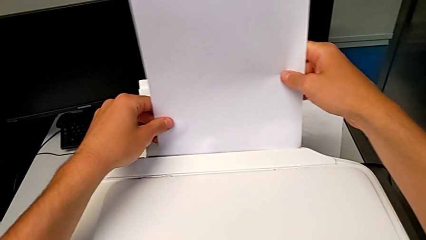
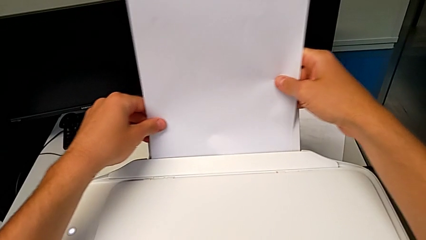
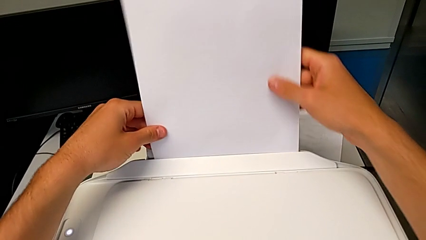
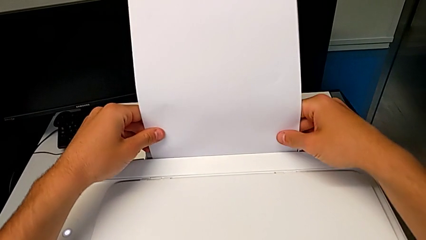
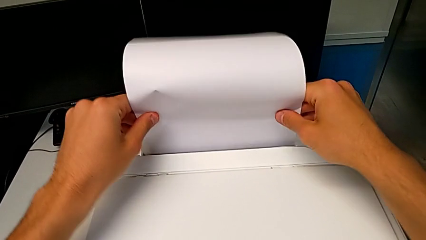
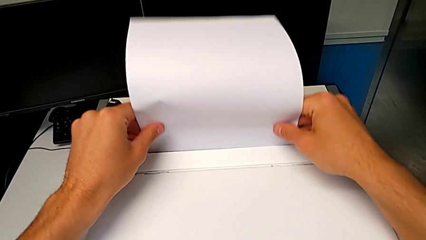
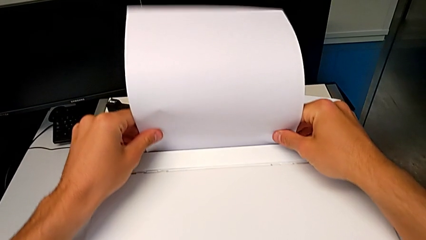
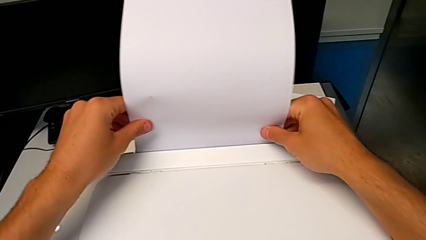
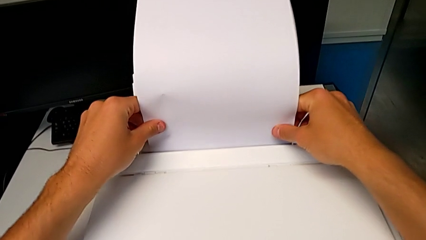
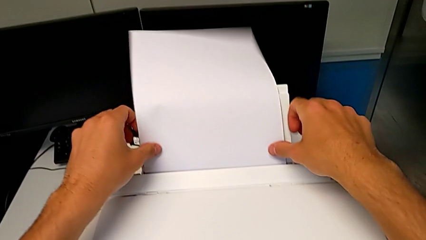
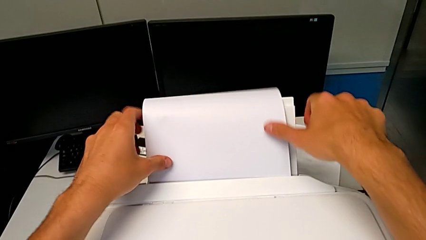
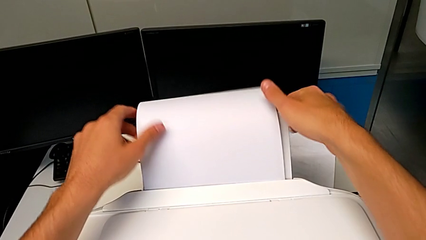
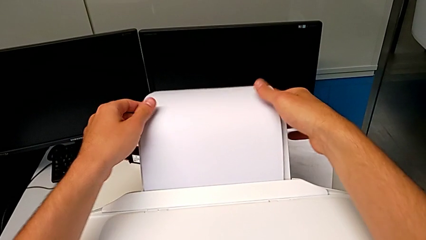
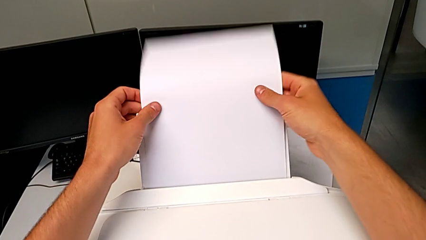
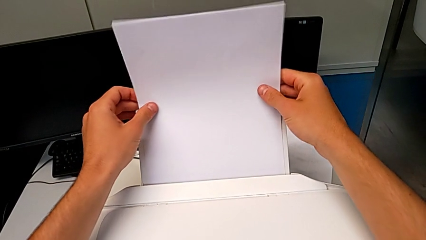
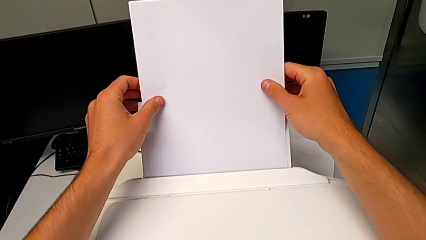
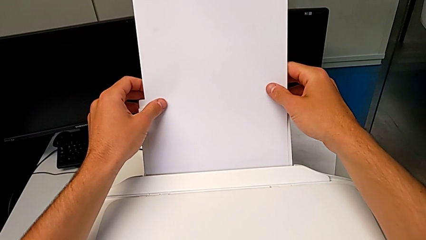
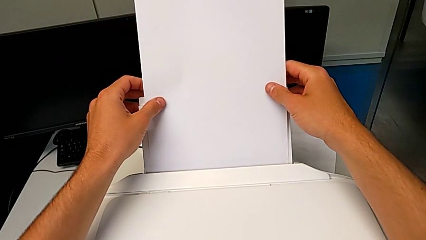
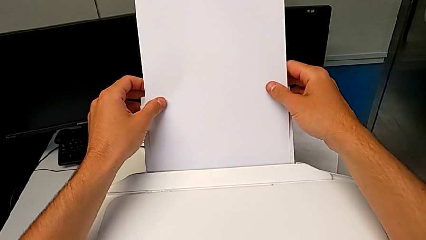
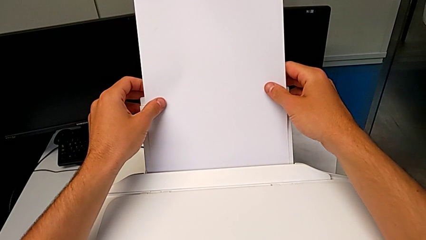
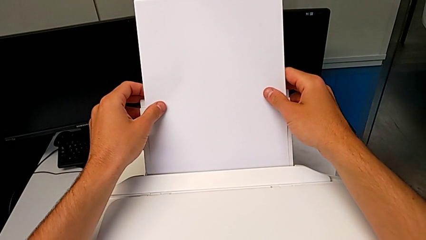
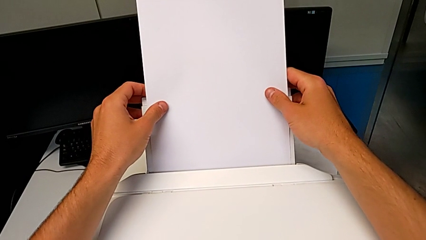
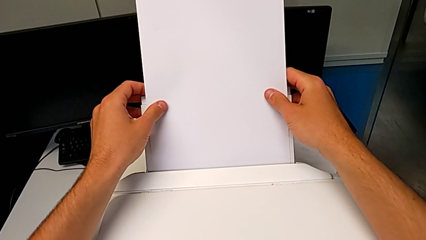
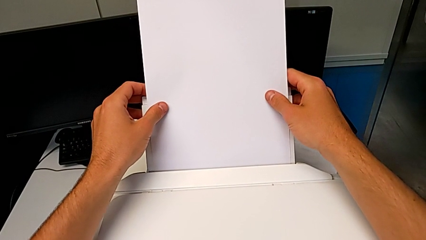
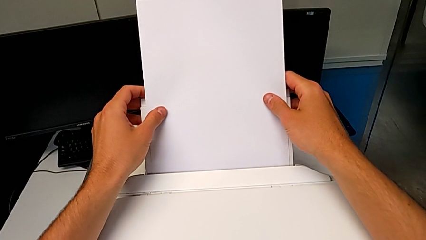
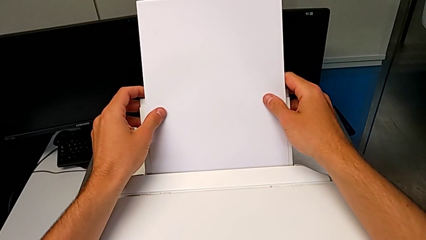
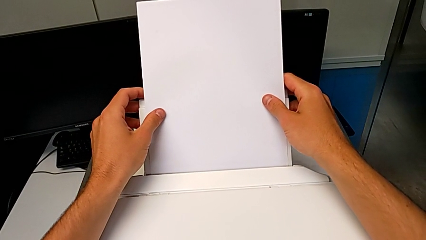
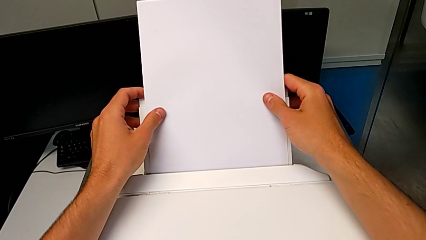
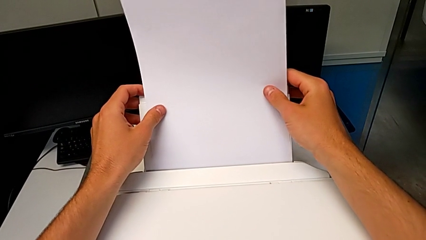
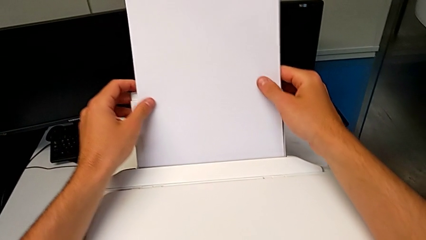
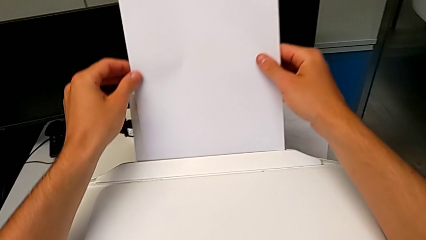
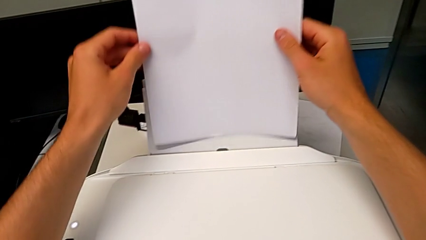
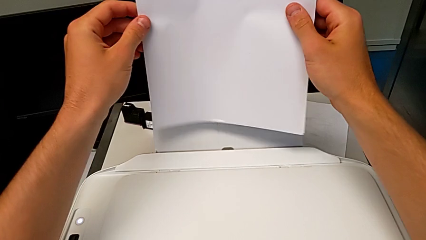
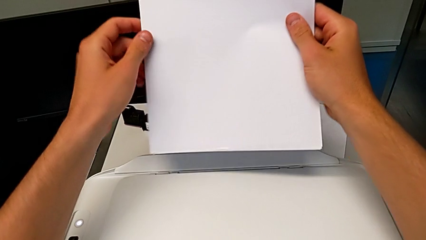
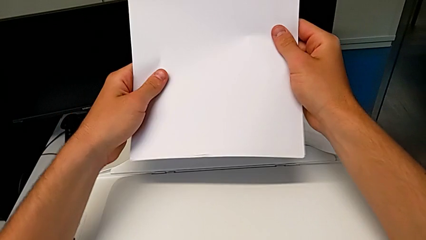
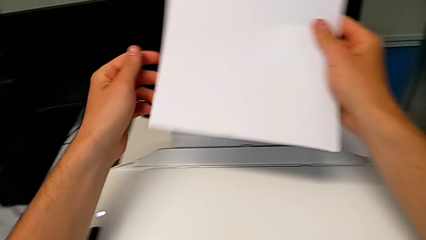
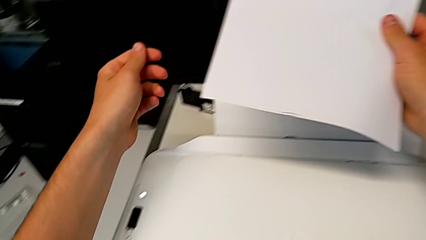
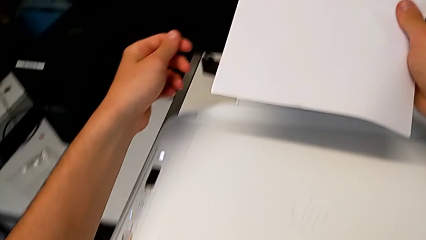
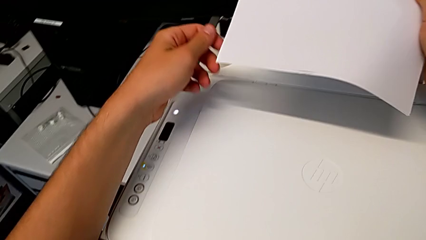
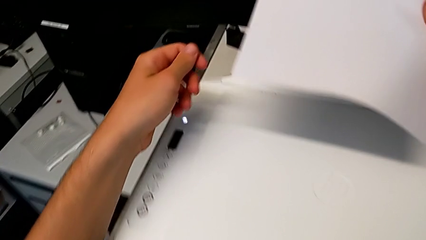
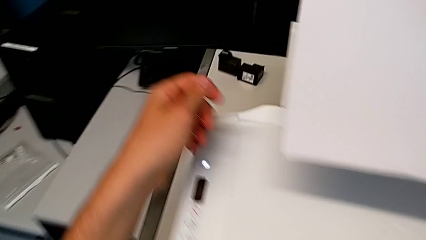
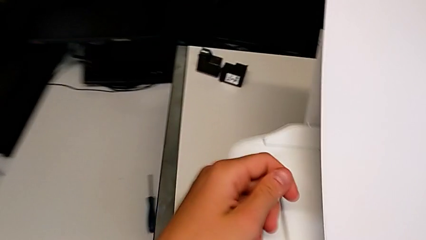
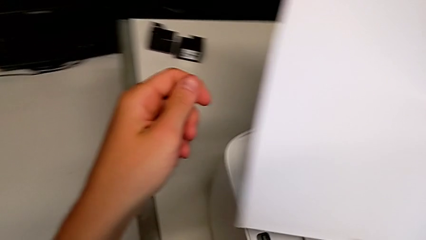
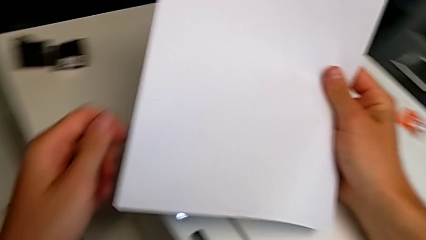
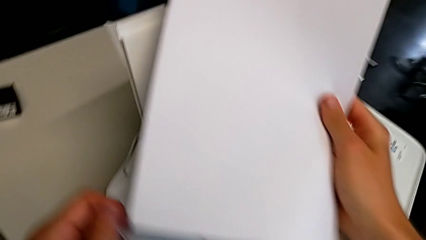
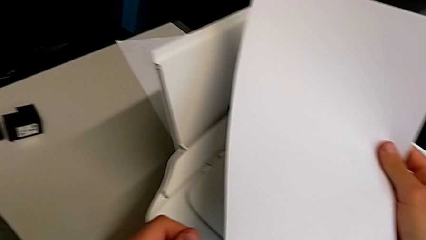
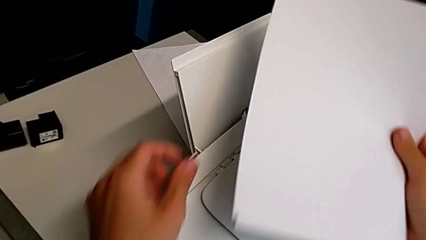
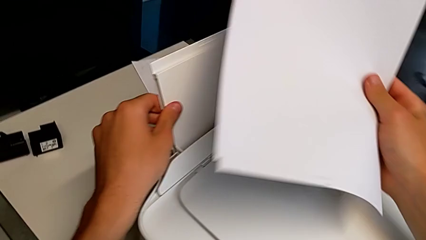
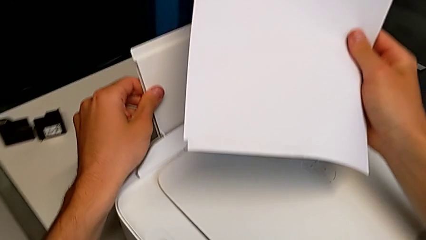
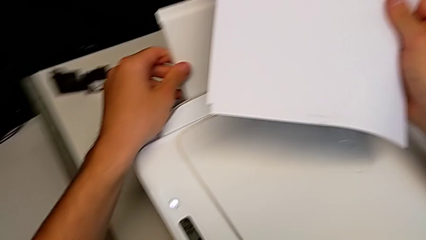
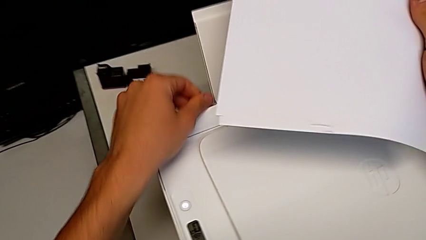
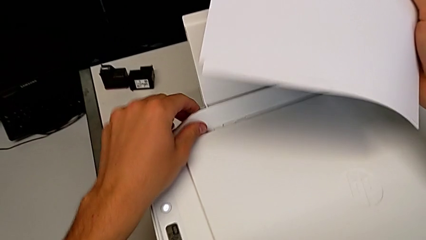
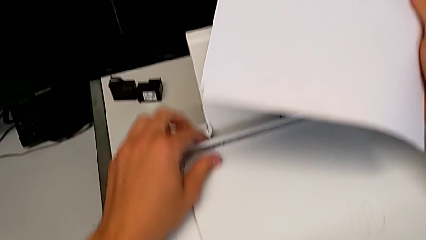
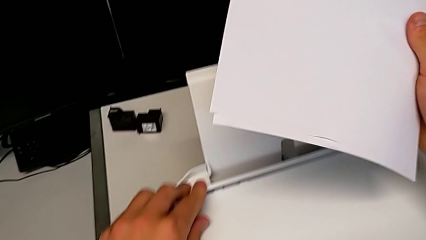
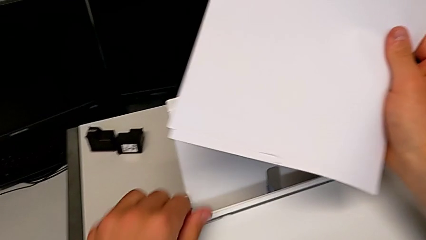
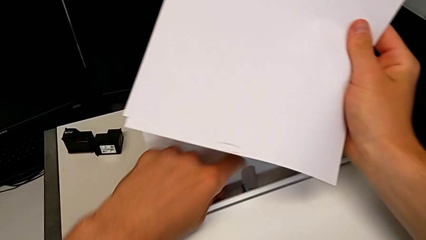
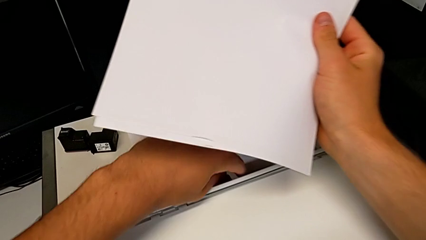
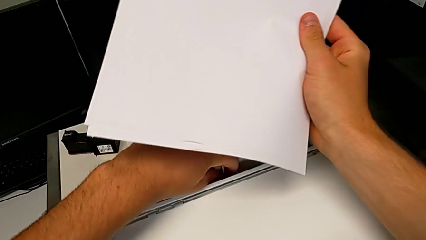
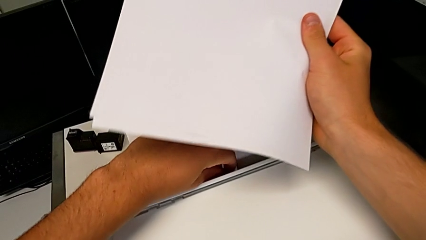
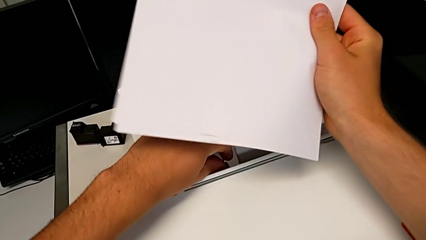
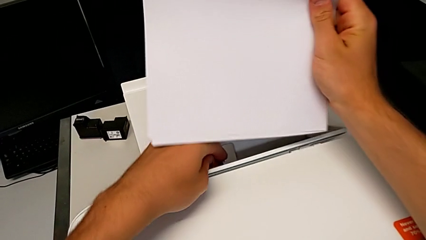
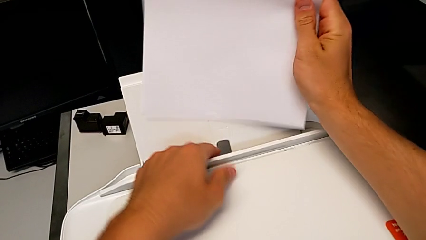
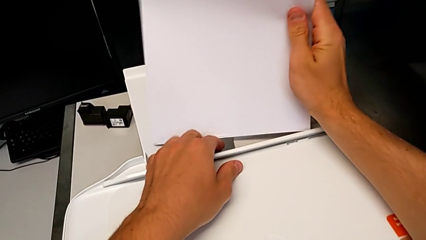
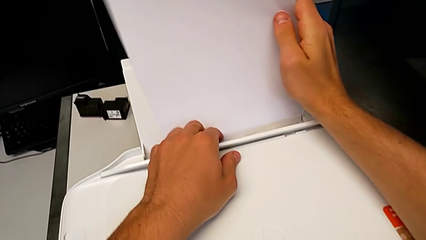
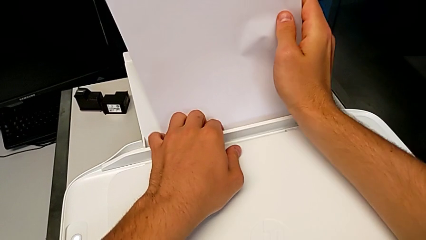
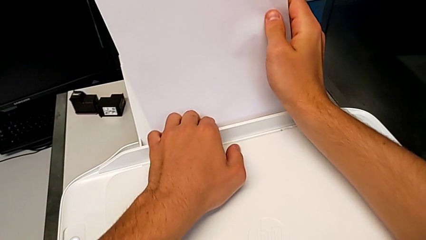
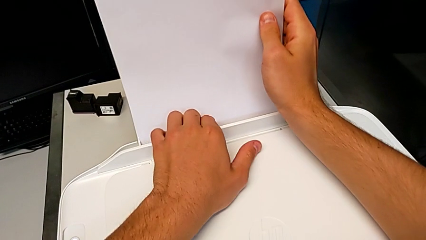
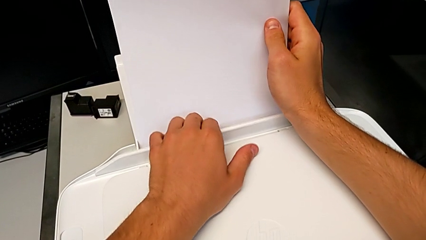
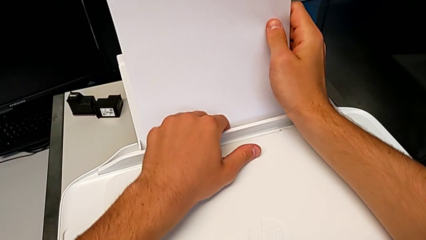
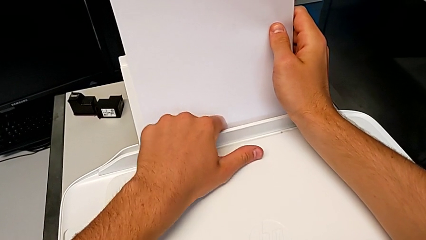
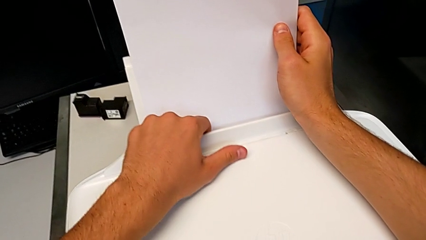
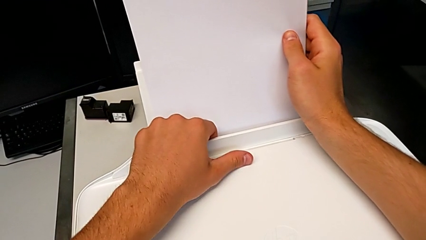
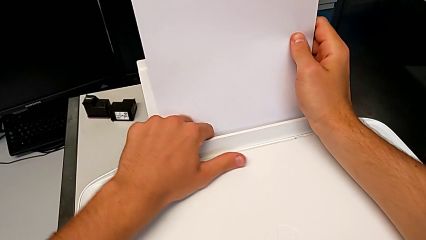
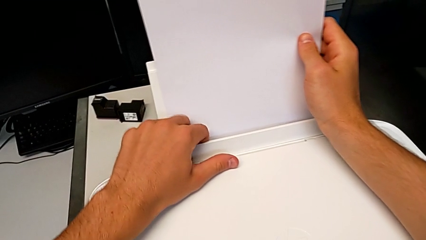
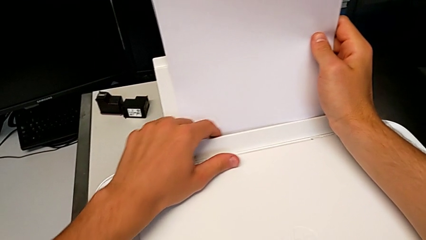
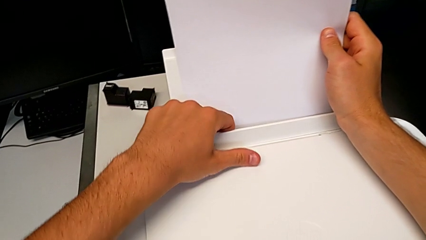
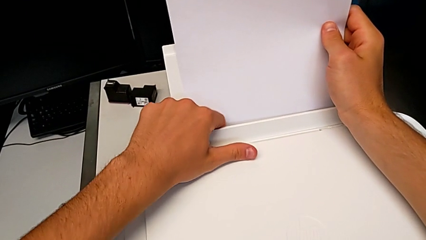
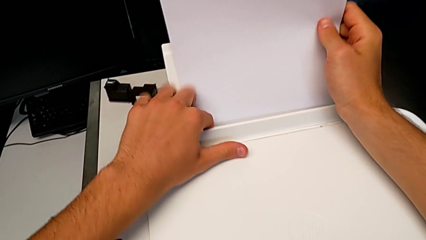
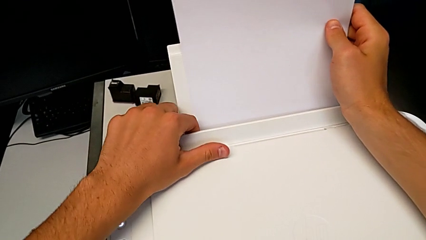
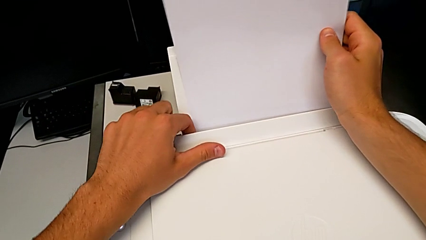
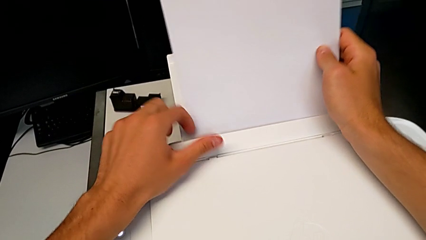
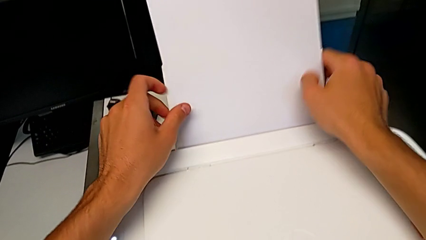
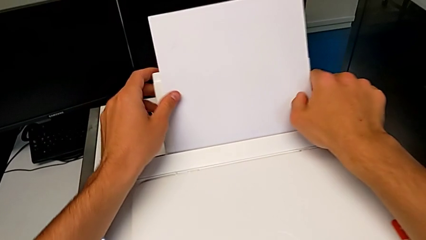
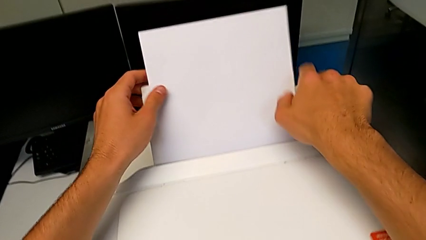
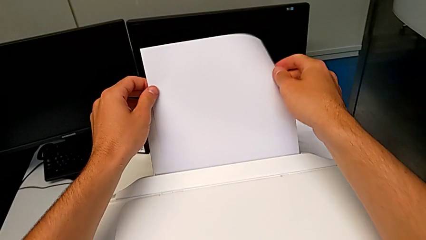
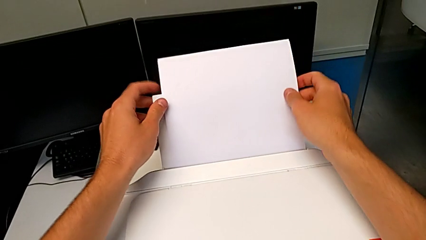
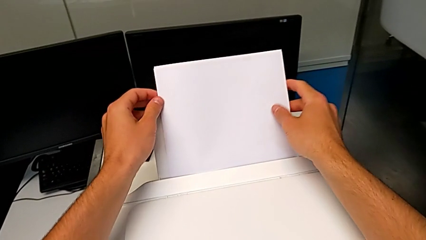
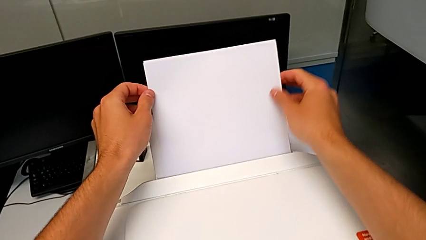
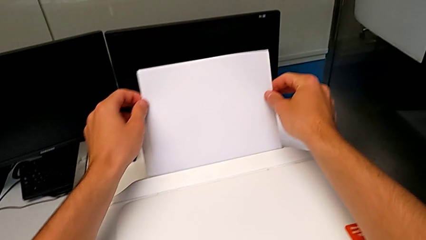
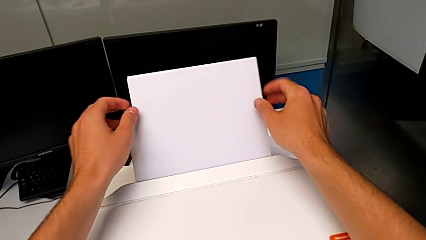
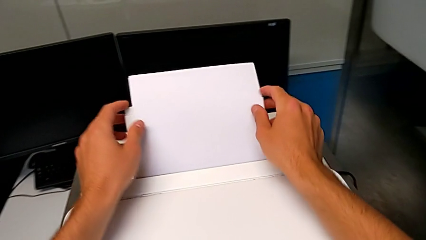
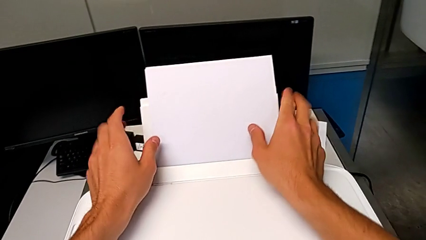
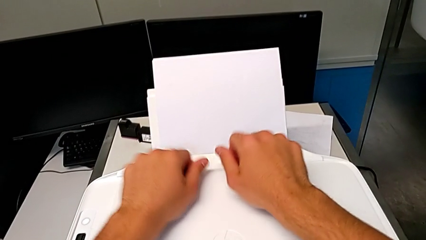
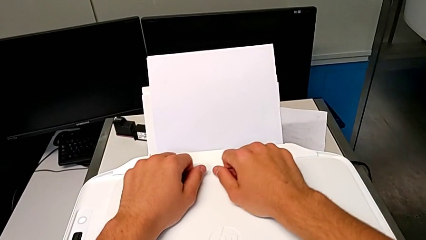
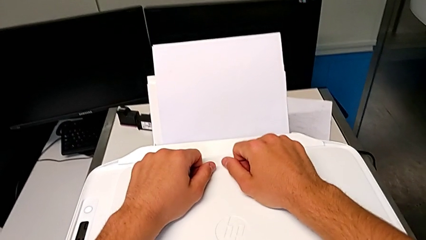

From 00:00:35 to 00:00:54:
The camera wearer is loading the paper tray. They hold the paper stack, lift it, hold it and insert it.
